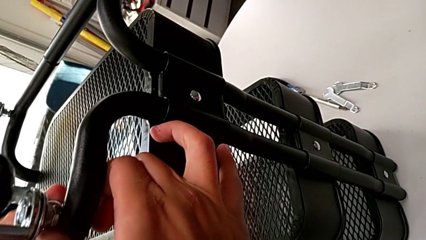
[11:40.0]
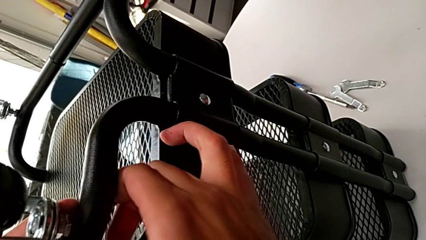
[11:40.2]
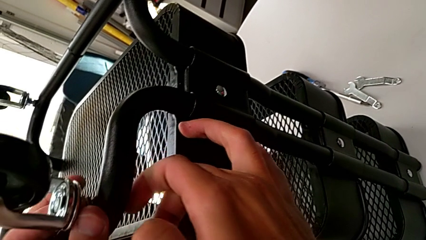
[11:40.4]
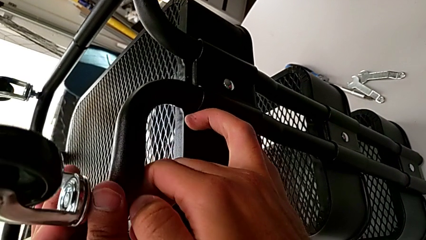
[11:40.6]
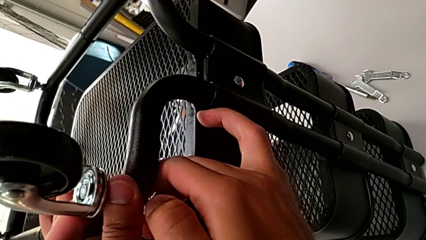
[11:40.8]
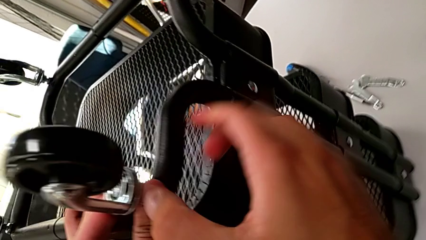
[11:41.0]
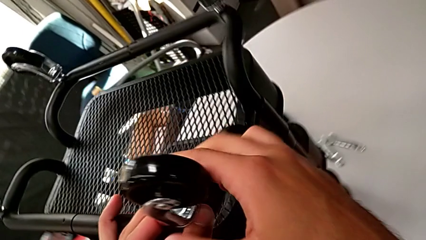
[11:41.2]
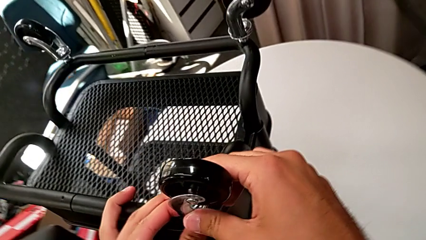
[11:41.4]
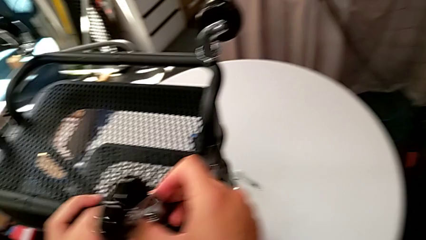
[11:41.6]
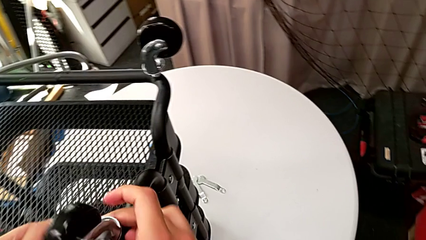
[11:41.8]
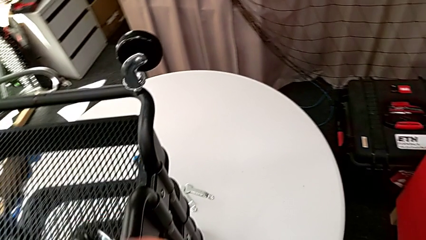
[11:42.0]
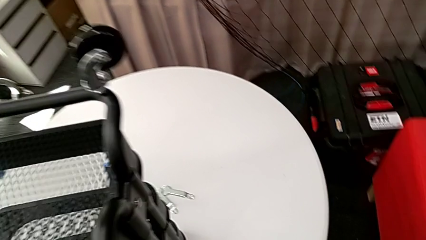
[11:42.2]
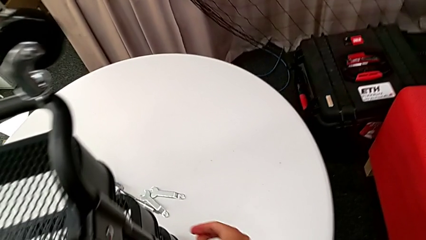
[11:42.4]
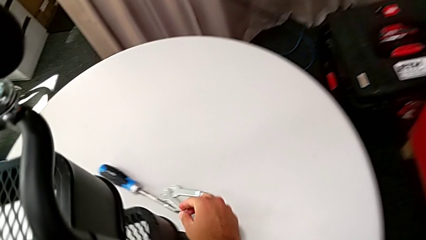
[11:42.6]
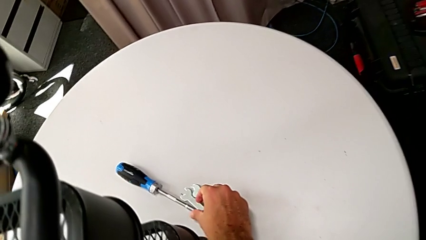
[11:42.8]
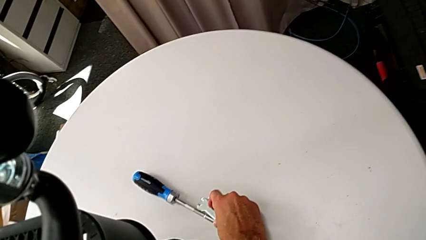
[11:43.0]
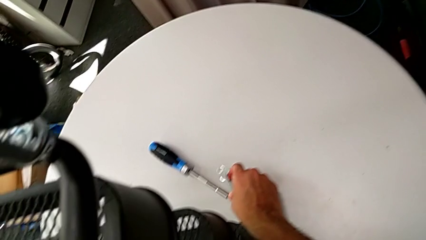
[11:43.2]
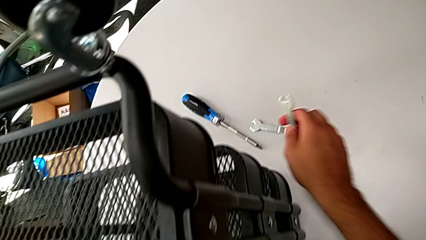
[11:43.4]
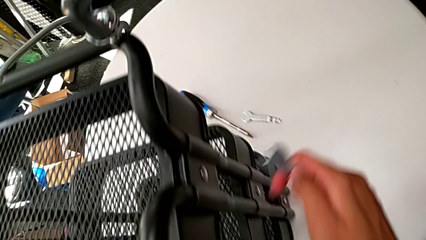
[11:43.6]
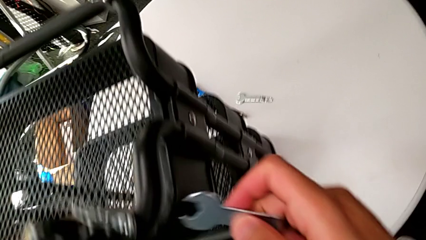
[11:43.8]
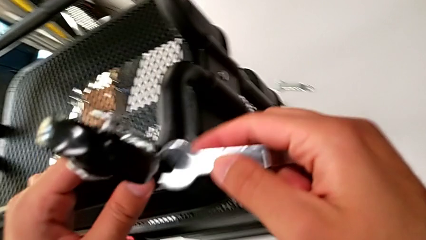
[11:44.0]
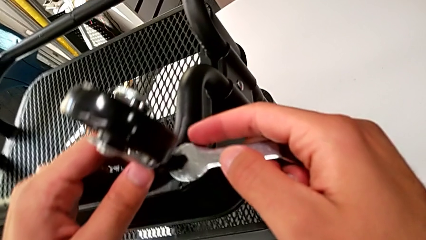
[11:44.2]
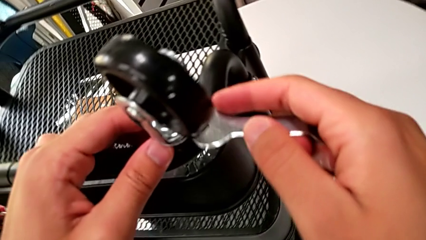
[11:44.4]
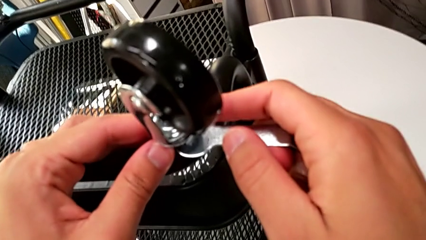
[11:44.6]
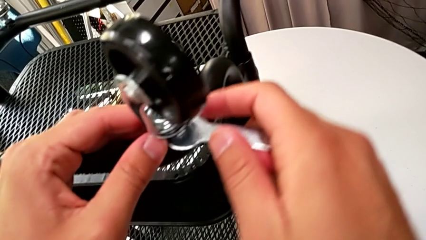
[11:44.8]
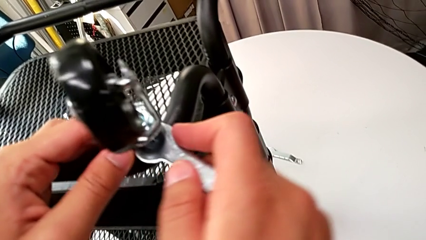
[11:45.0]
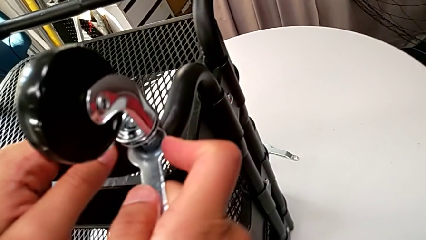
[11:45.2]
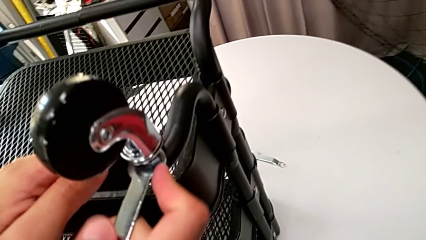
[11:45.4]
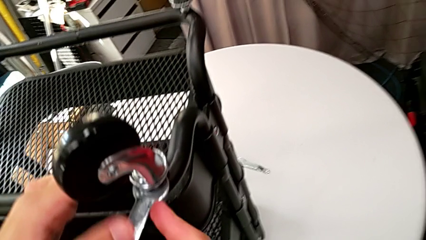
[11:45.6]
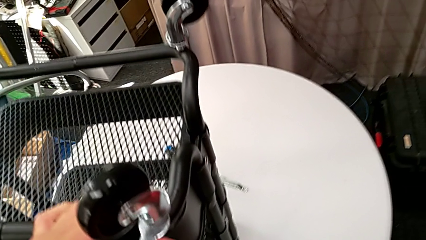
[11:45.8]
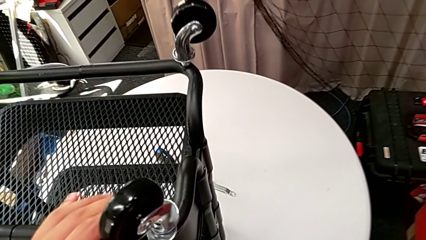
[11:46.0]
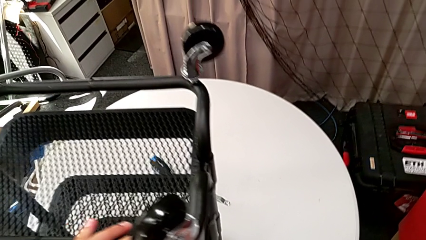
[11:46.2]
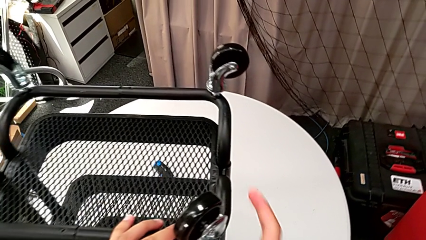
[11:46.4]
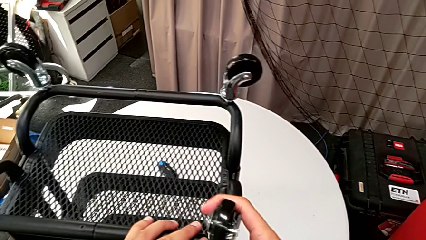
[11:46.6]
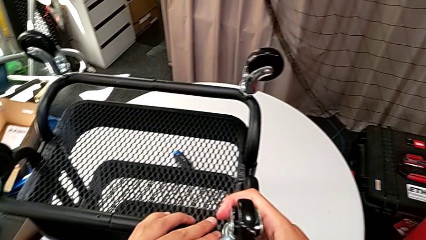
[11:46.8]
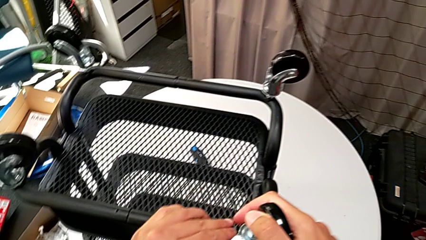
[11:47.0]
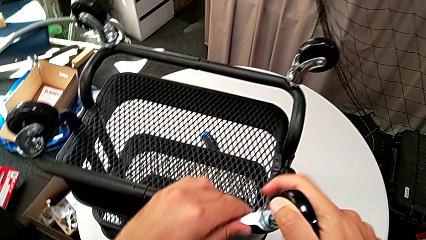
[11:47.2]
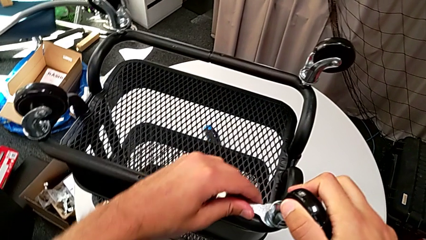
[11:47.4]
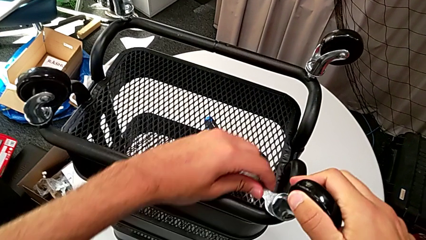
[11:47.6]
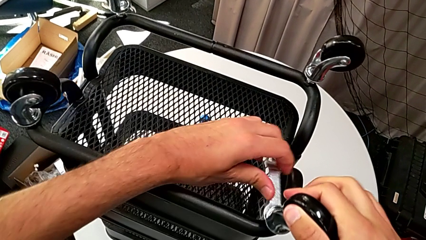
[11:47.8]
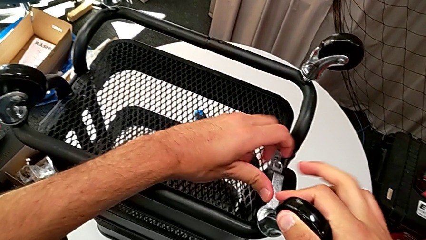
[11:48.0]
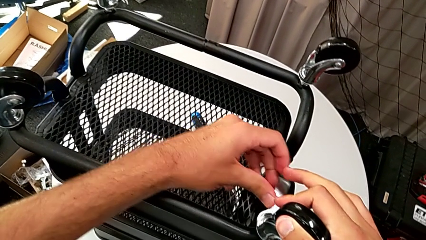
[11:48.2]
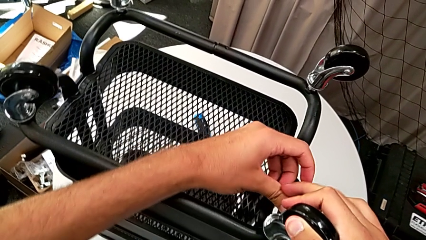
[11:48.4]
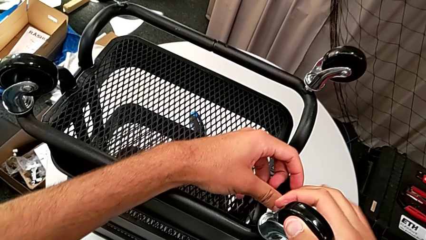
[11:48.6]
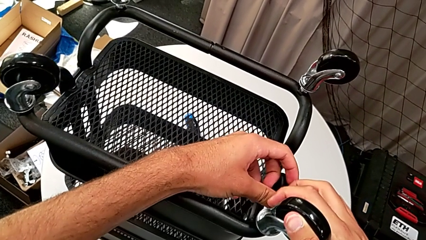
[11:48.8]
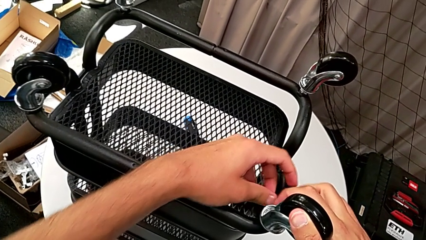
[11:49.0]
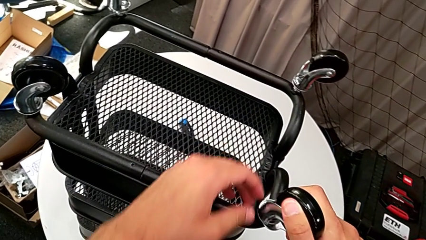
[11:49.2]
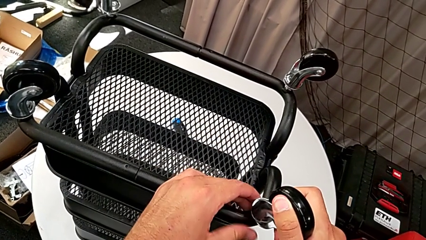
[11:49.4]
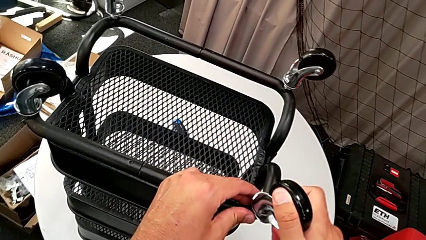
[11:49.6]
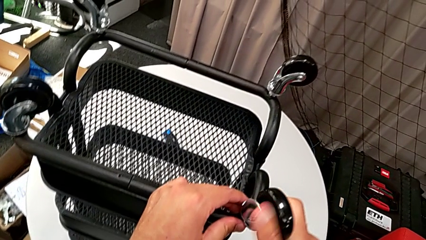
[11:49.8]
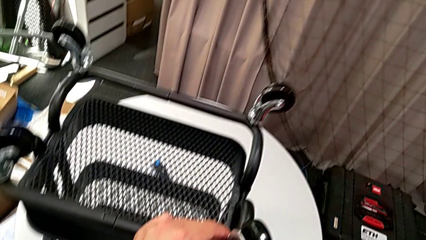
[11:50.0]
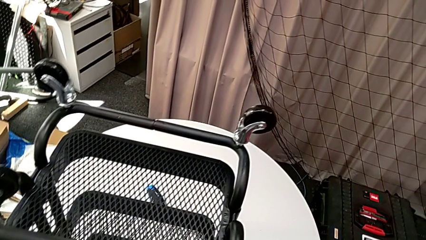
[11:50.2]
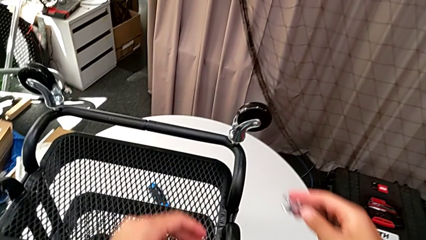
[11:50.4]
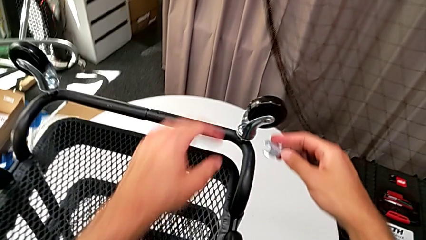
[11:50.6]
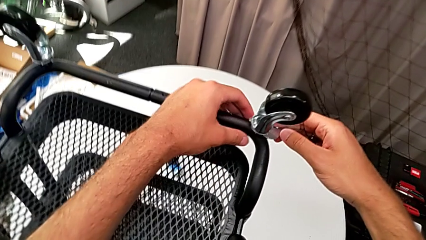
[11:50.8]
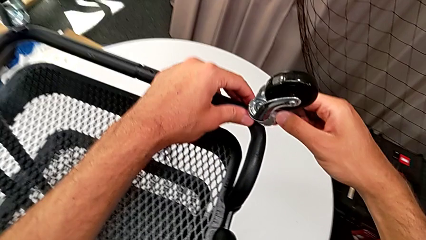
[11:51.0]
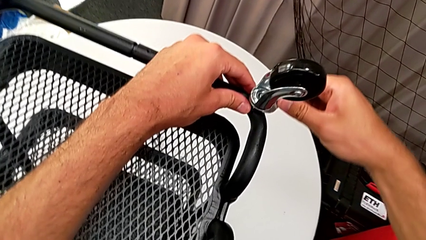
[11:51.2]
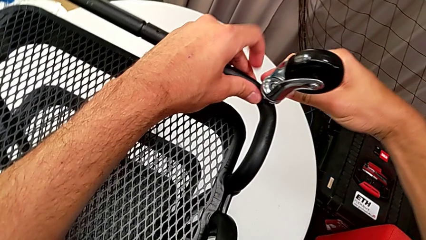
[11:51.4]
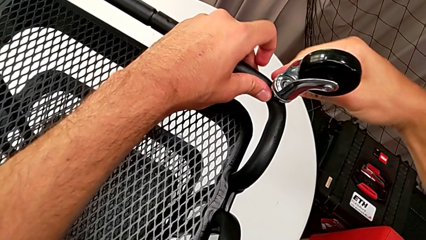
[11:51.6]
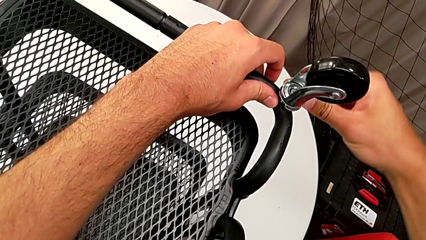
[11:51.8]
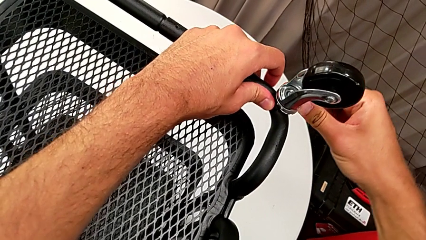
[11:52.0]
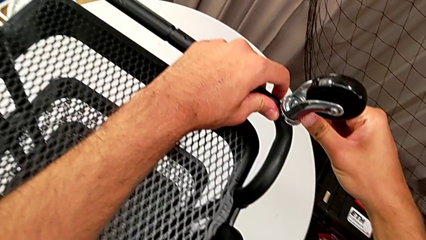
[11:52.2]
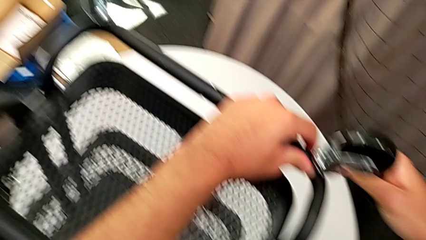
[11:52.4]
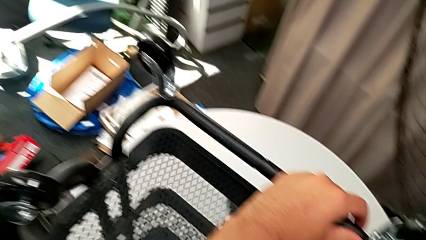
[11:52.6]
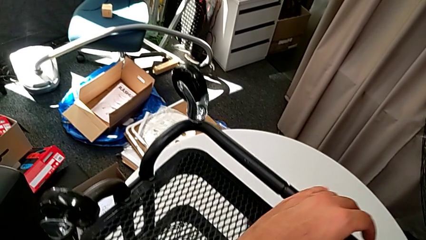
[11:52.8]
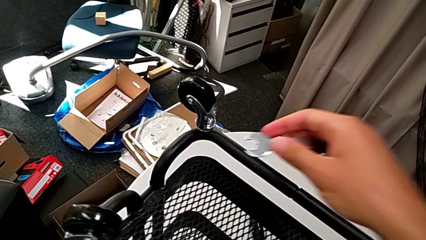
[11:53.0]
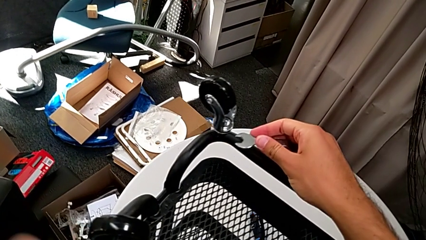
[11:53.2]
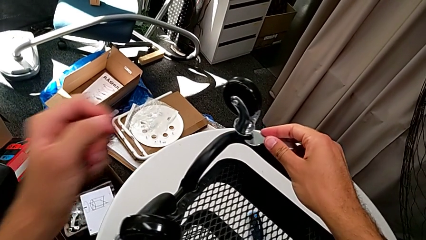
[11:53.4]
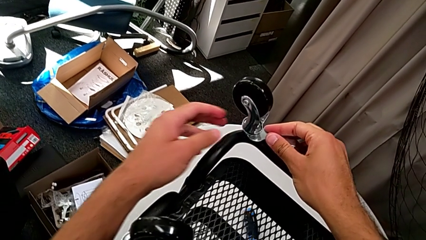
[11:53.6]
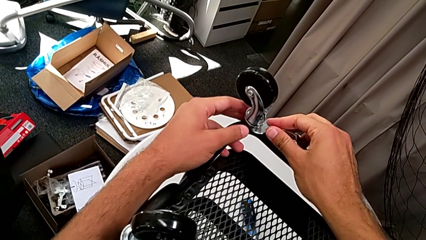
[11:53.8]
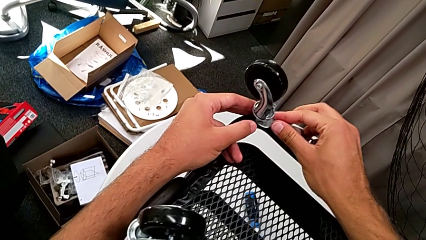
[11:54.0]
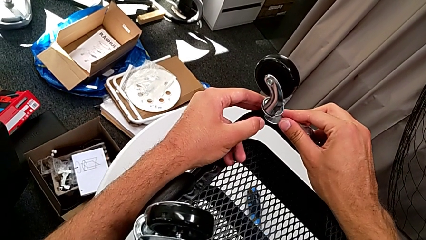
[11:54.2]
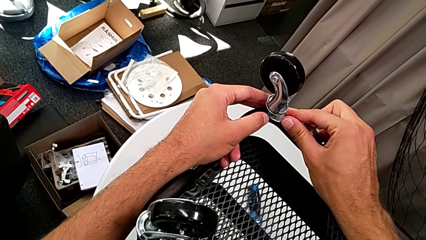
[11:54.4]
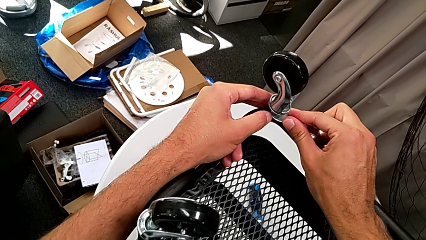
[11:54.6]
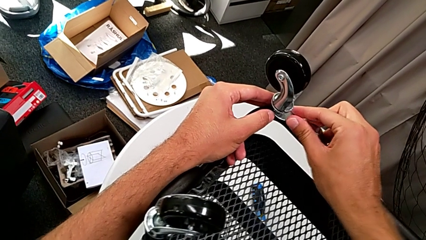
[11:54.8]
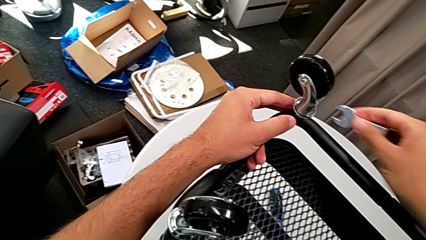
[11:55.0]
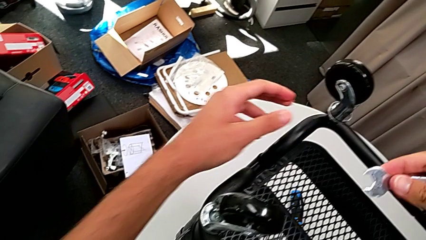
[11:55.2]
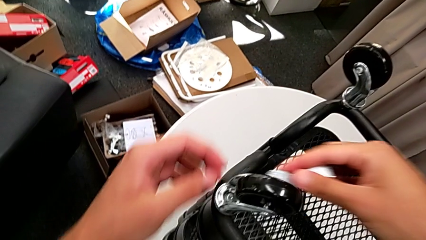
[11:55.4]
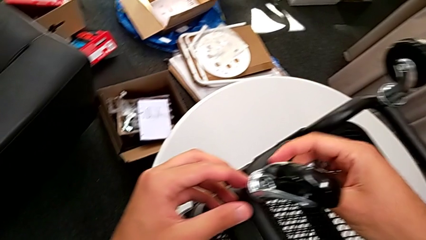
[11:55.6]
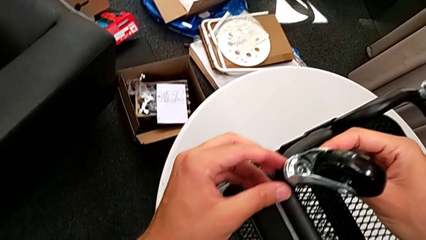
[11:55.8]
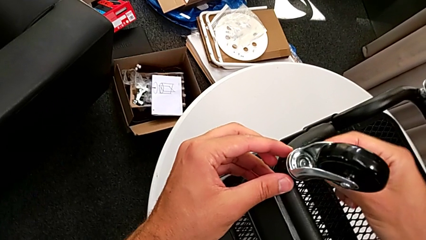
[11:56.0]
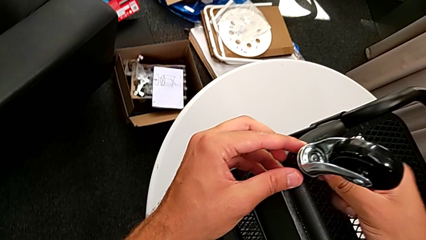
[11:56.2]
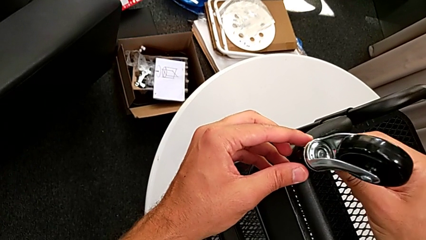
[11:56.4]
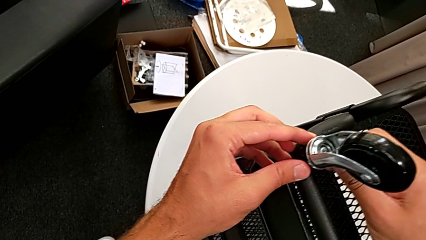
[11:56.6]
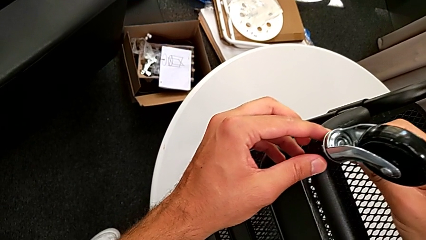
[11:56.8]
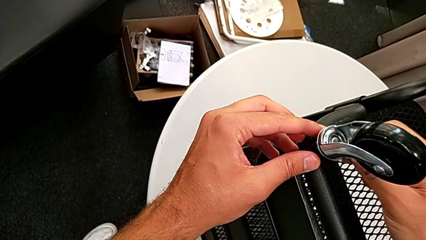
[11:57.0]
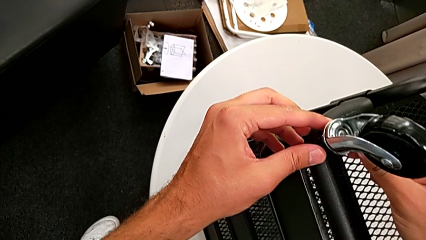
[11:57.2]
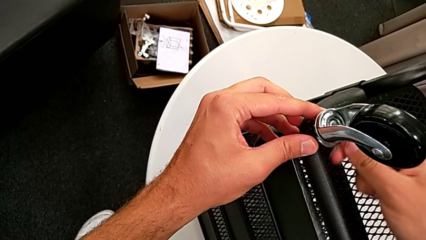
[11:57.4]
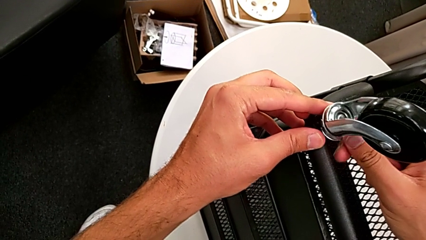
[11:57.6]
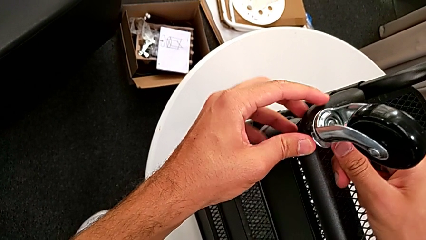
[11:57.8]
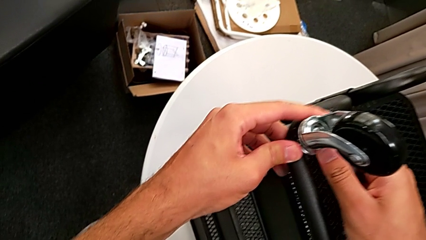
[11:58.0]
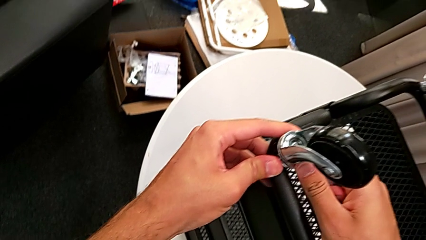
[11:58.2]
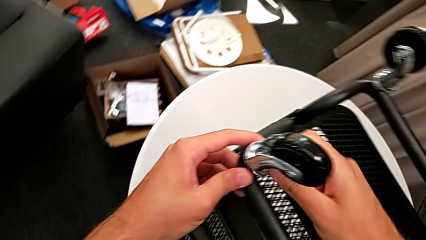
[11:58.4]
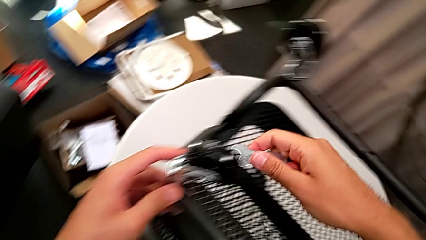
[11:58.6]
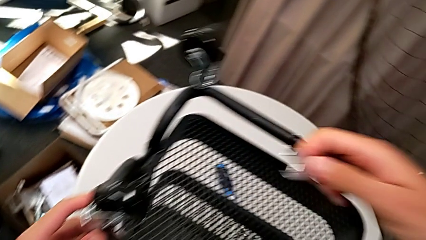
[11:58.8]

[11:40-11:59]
The camera wearer is screwing the fourth wheel with their hands. They screw the wheel, grab the spanner wrench, screw the hexagon cap nut, withdraw the spanner wrench, screw the hexagon cap nut and withdraw the spanner wrench.
